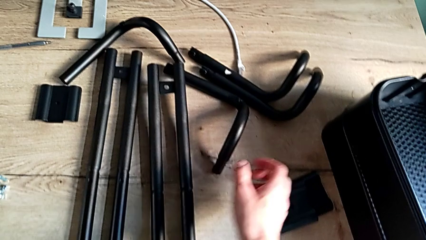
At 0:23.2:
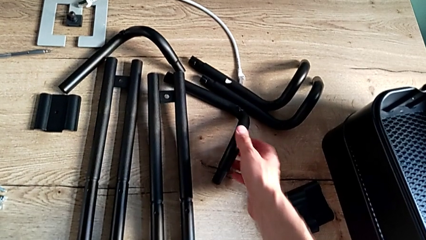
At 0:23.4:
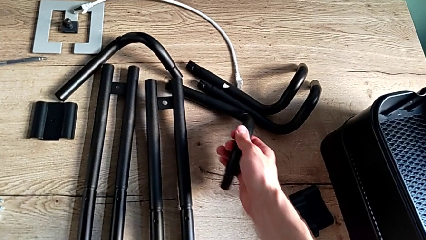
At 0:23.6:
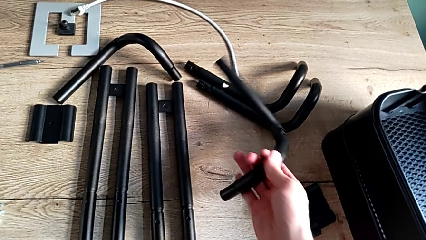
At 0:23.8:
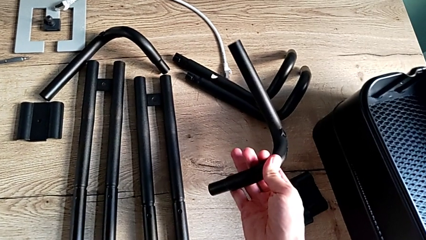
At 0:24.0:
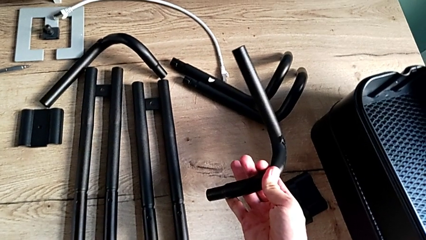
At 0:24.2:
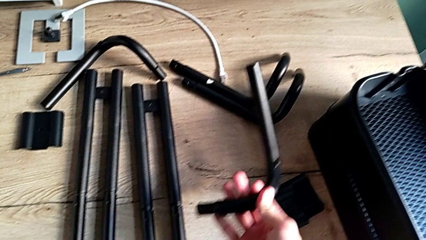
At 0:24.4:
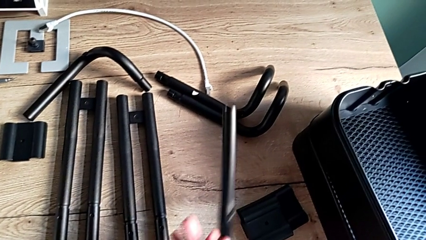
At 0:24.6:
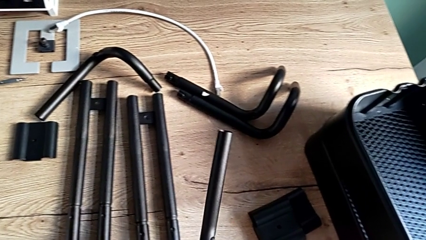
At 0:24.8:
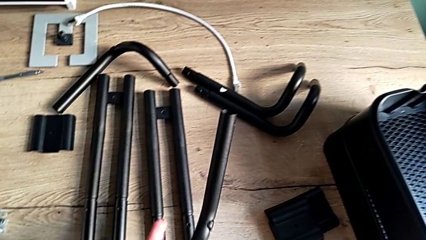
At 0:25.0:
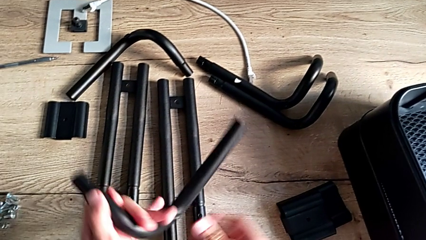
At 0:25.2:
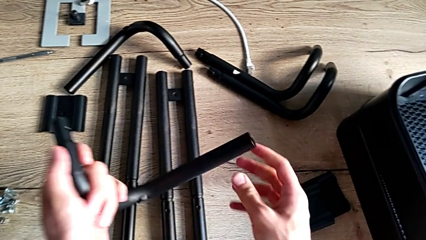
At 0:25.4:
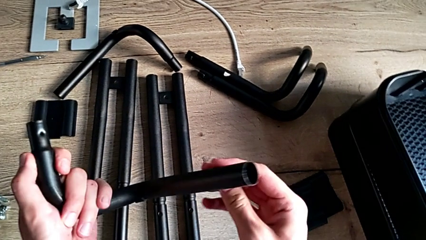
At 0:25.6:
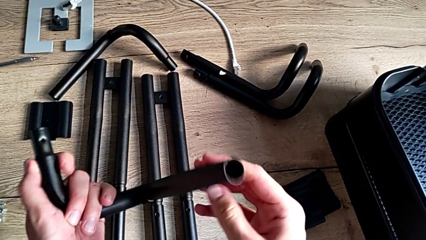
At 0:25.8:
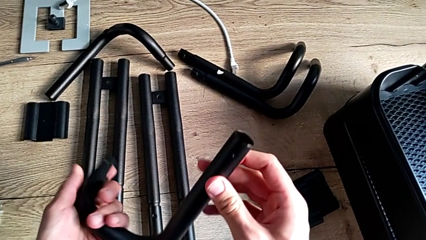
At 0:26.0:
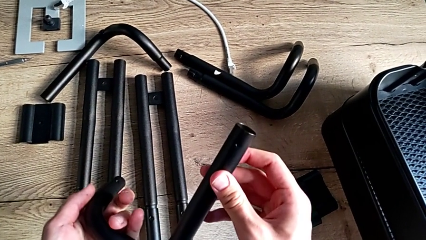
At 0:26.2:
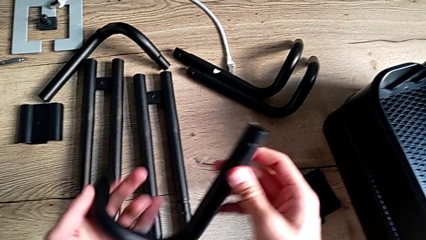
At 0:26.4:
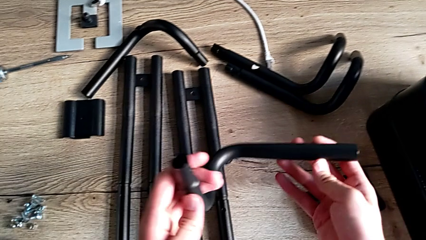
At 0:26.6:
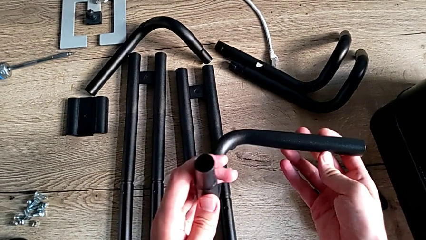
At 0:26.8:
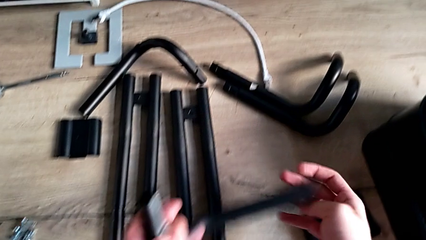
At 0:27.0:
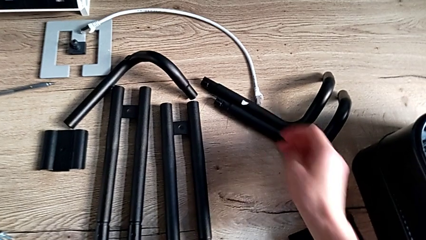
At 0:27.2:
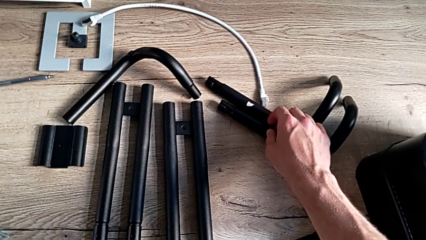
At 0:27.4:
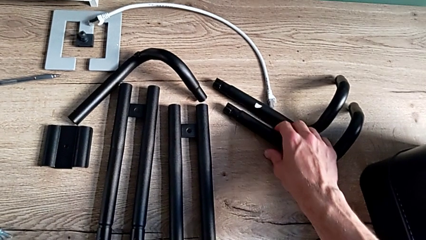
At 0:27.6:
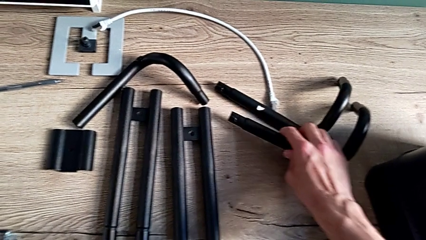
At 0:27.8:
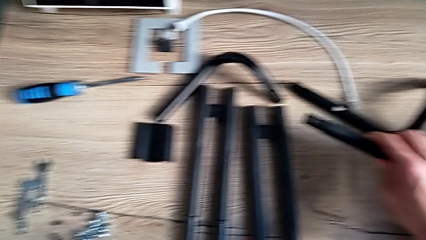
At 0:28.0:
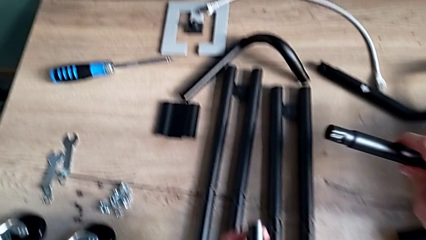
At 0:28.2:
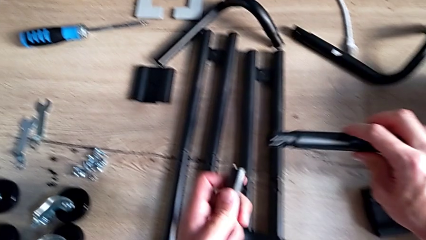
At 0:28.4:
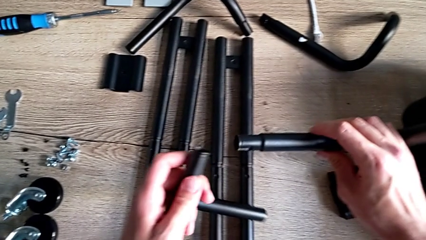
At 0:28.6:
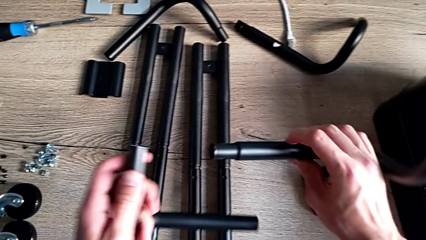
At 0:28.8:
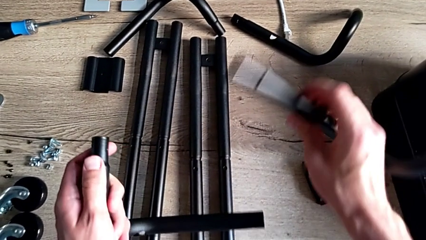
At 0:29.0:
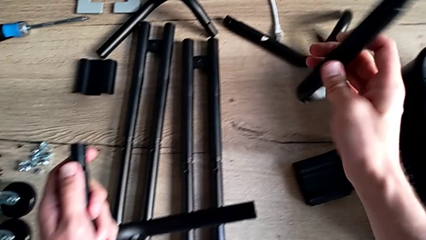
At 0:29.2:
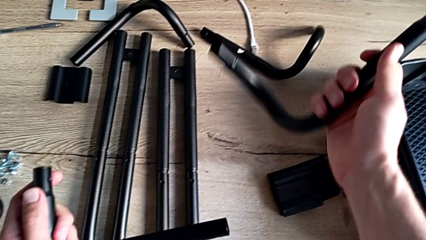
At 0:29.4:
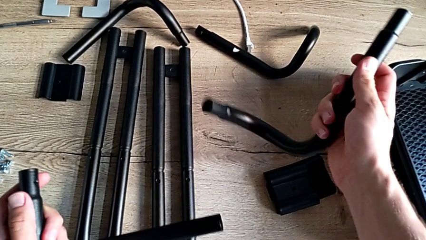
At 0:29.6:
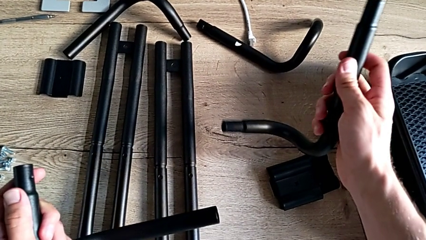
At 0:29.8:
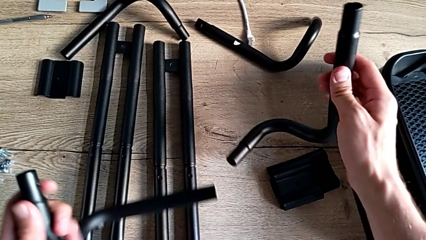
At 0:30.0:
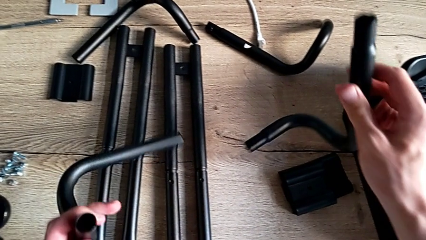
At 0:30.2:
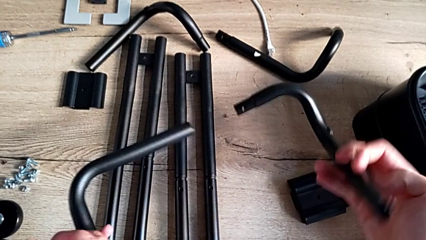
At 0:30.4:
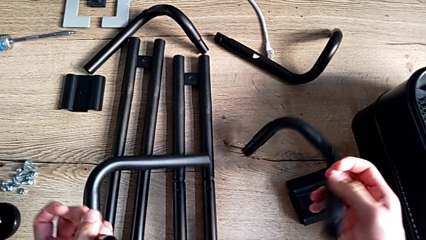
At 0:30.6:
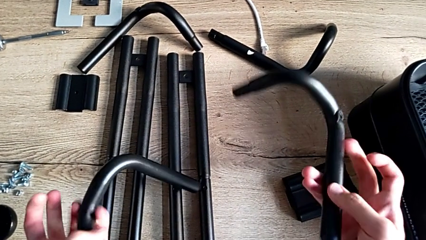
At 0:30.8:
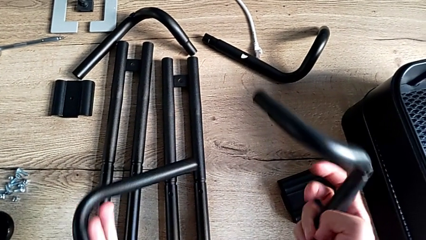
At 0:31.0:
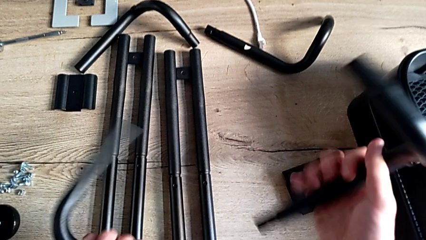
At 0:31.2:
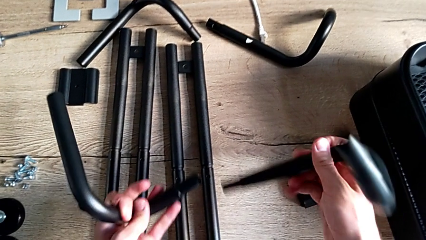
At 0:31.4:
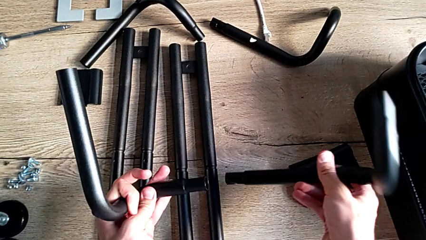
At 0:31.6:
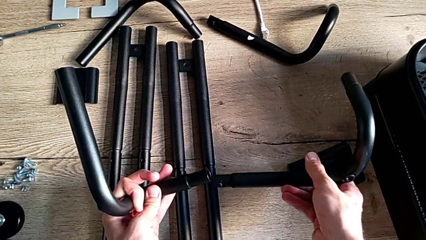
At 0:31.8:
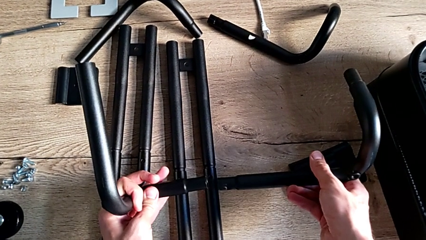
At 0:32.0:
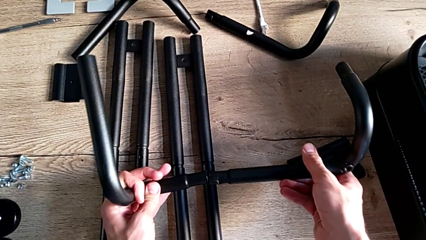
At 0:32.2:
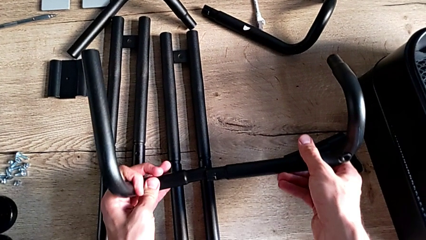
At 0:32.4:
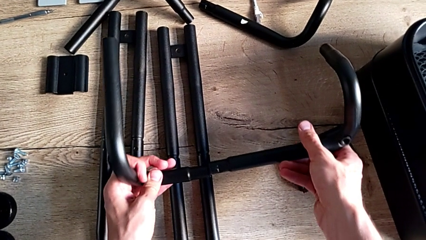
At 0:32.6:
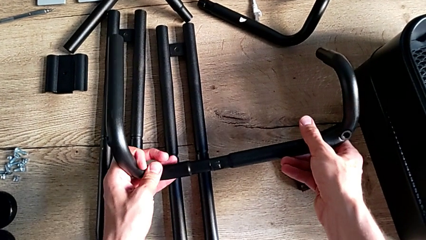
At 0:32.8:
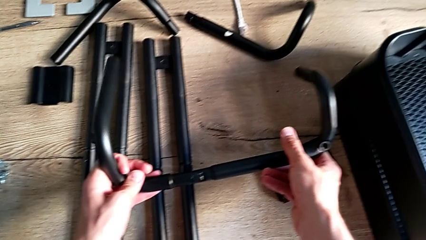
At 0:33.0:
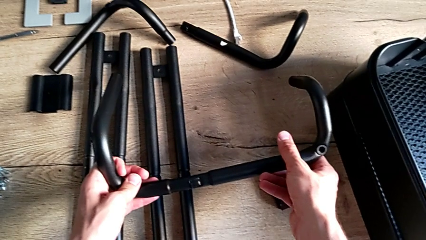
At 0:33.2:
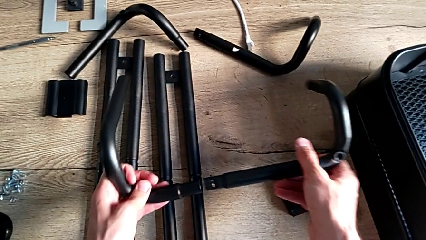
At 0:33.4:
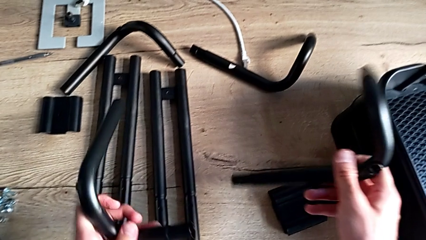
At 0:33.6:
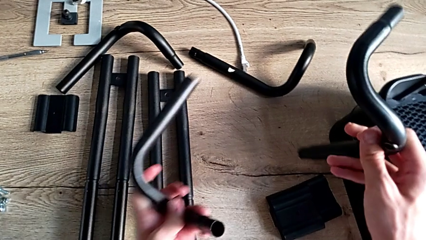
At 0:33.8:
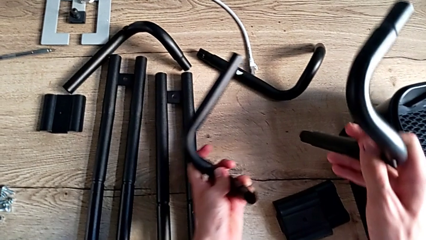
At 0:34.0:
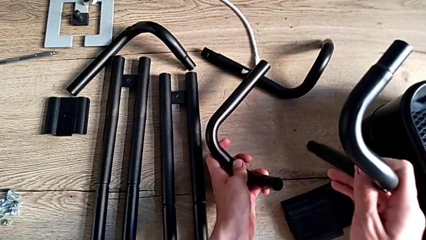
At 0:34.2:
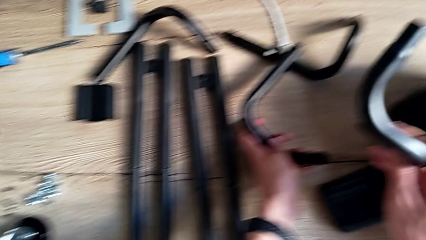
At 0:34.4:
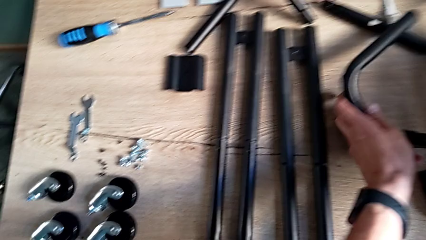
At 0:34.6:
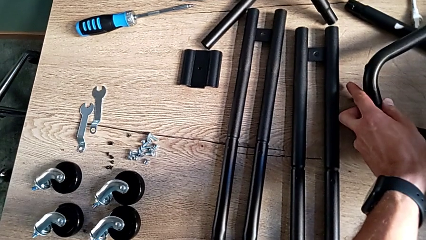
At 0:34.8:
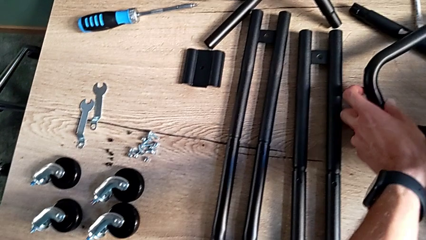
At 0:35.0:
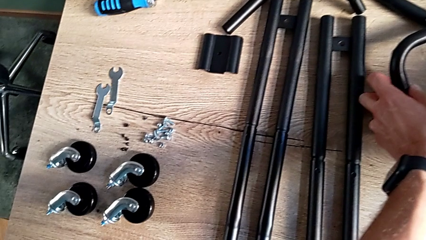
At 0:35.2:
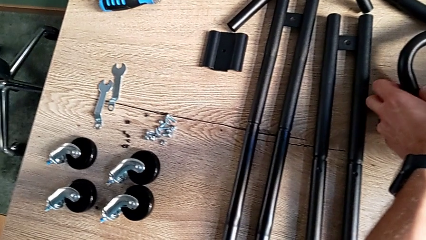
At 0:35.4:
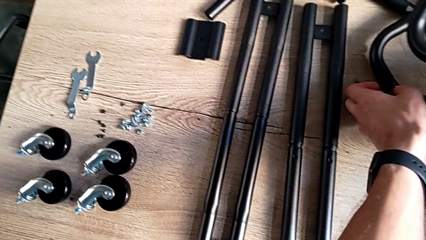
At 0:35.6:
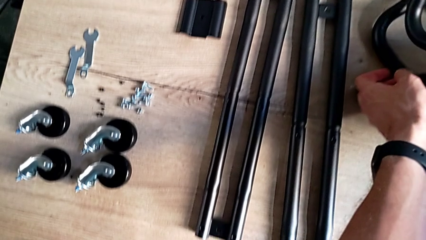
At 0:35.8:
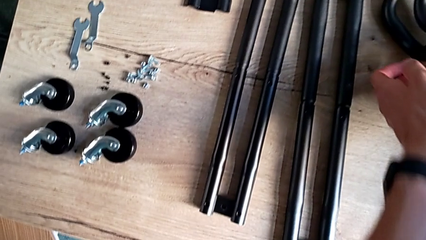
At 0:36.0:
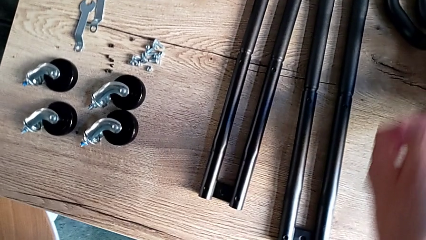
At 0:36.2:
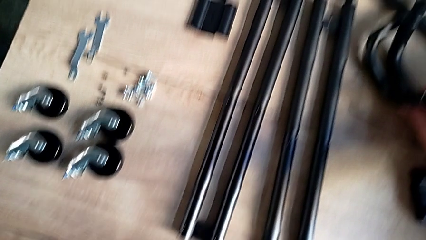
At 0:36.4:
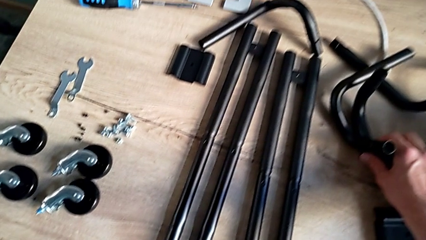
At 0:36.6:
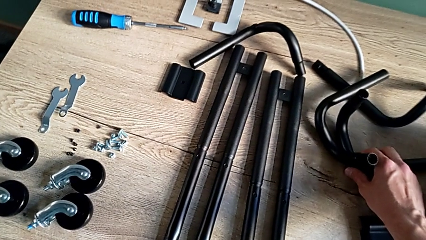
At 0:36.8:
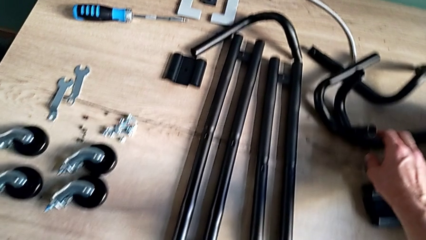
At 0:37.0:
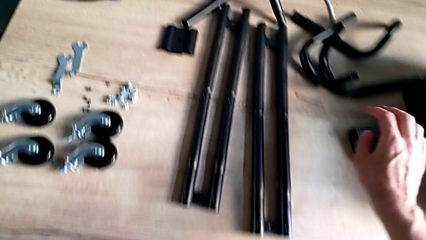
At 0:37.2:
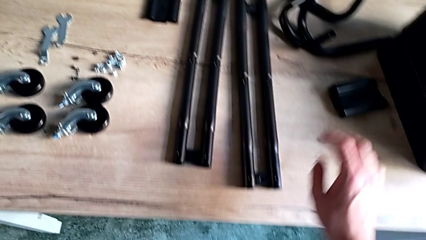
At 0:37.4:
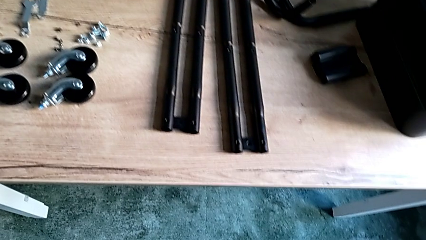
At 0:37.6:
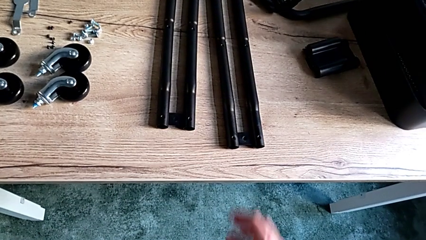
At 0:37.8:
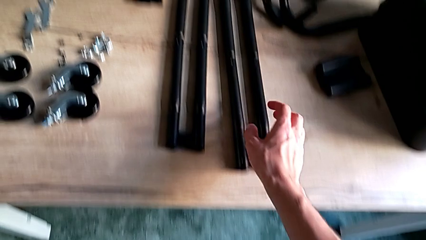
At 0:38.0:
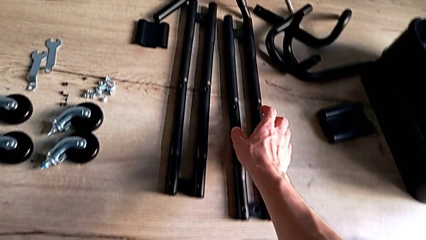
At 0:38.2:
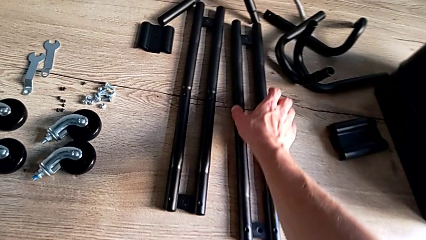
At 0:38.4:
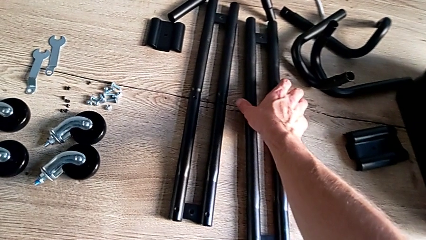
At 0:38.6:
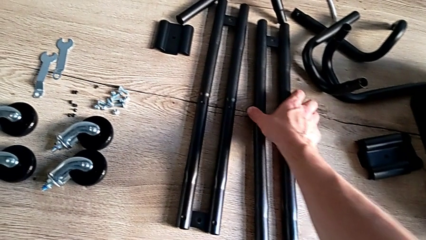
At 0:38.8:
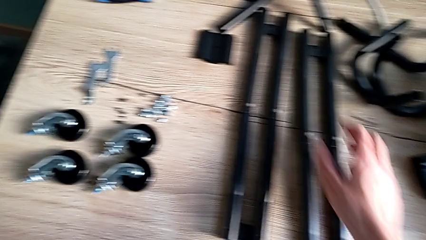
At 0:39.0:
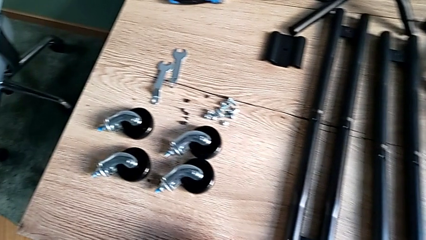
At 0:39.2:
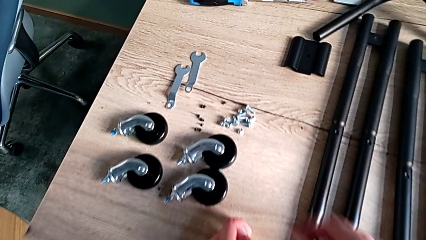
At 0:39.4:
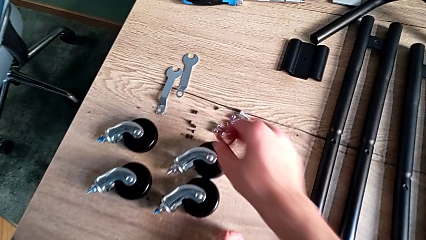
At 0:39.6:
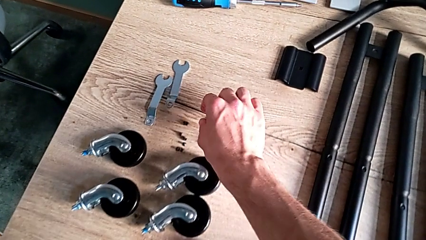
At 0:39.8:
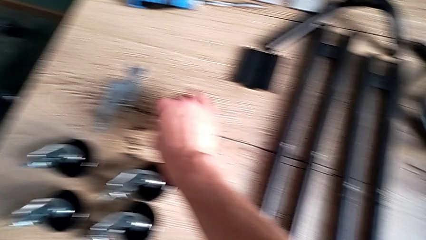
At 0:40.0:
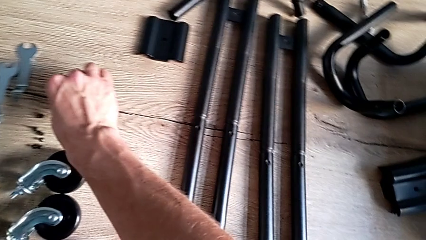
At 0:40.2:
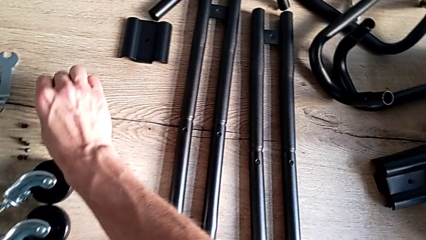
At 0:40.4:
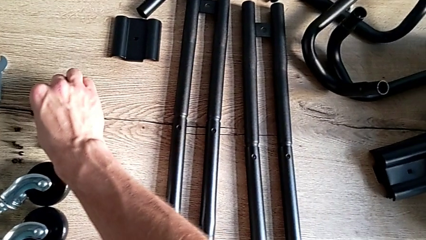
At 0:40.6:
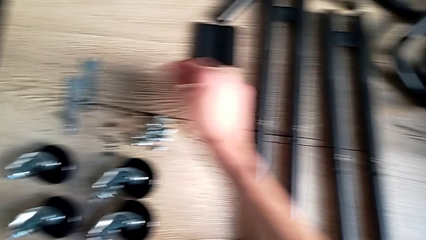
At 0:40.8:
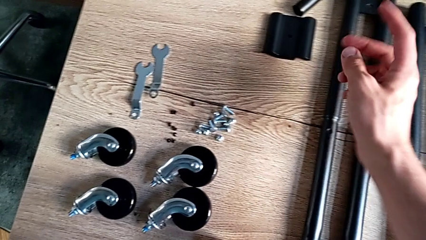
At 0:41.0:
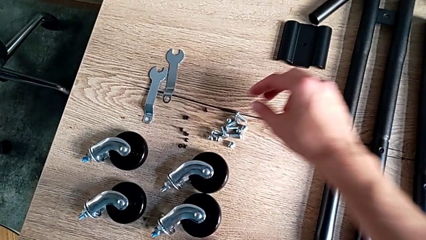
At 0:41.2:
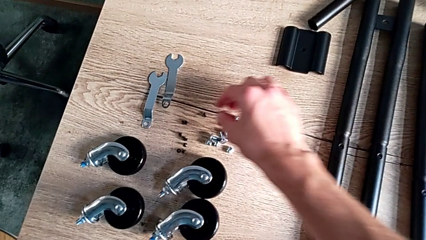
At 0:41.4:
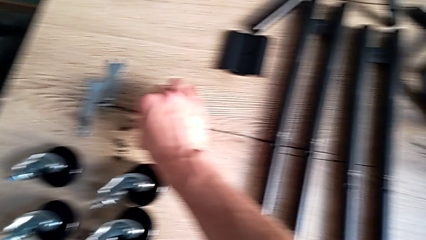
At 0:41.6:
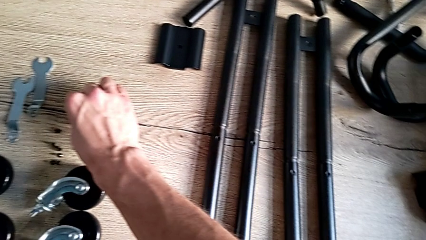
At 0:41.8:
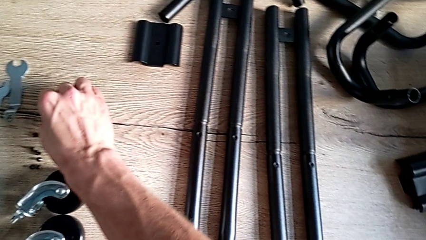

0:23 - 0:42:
The camera wearer is assembling the side bars. They disassemble the little leg, inspect it, grab the large leg, inspect it, withdraw it, approach the second leg, touch it, approach the screw and grab the first screw.
